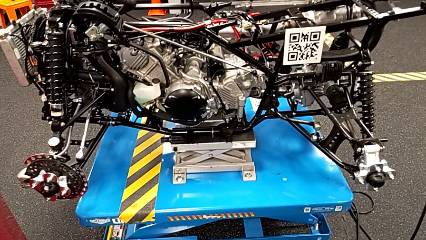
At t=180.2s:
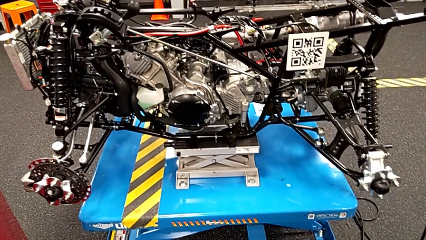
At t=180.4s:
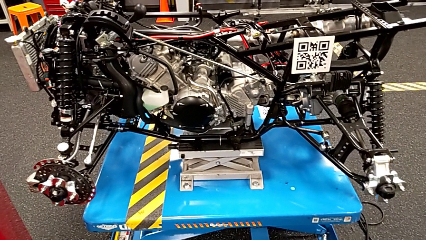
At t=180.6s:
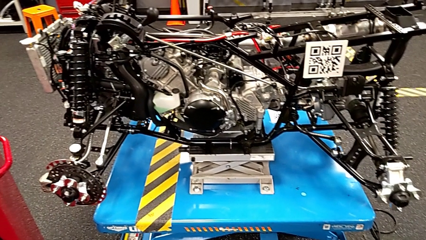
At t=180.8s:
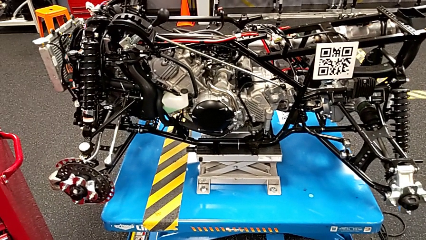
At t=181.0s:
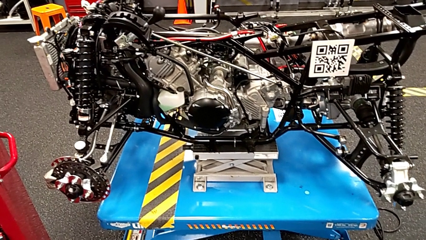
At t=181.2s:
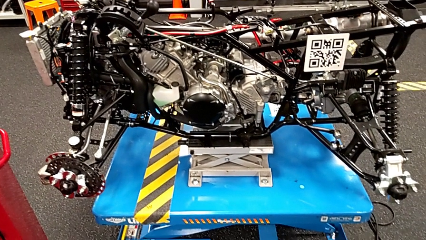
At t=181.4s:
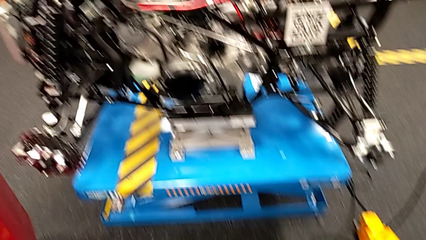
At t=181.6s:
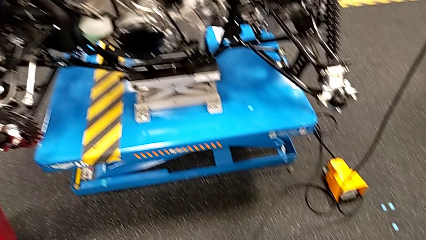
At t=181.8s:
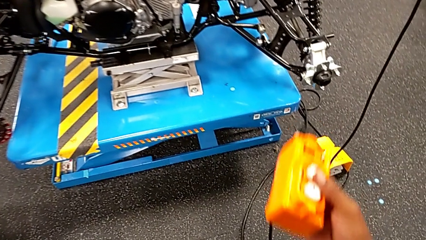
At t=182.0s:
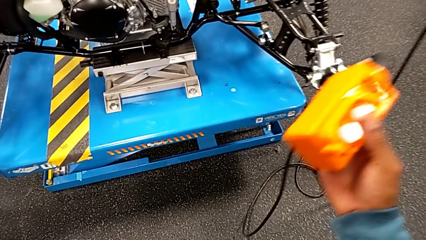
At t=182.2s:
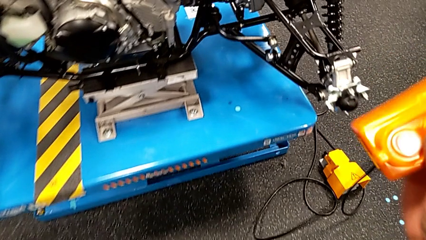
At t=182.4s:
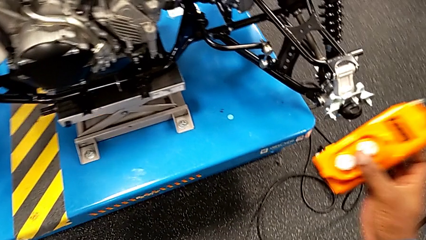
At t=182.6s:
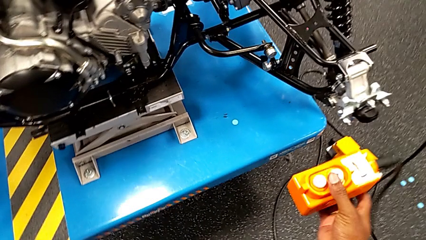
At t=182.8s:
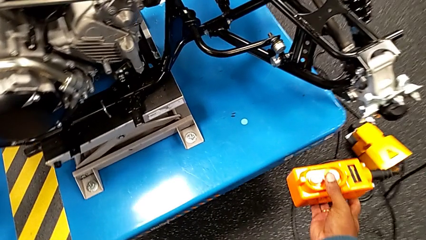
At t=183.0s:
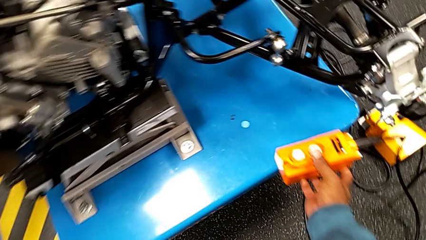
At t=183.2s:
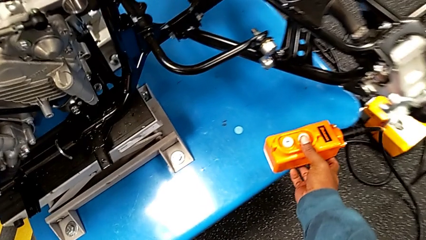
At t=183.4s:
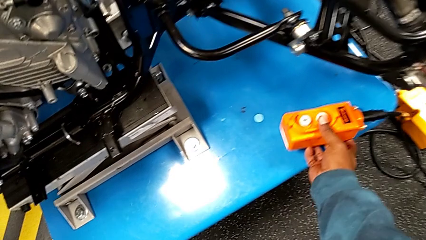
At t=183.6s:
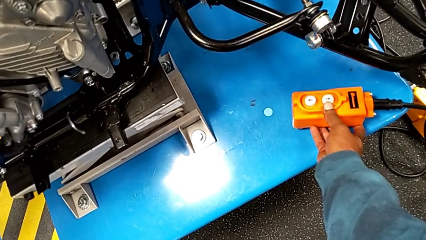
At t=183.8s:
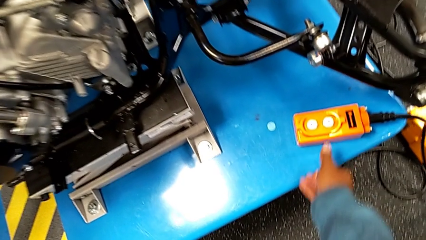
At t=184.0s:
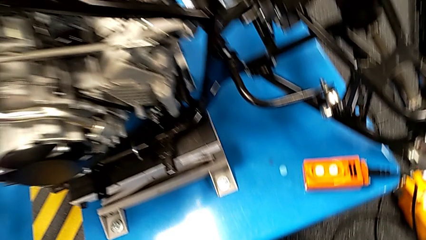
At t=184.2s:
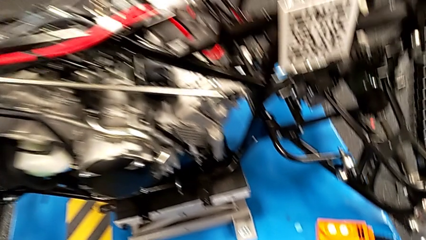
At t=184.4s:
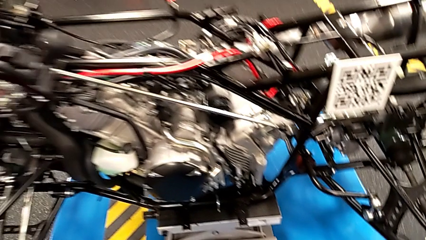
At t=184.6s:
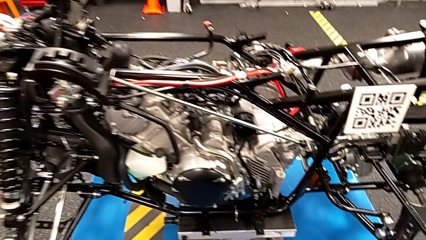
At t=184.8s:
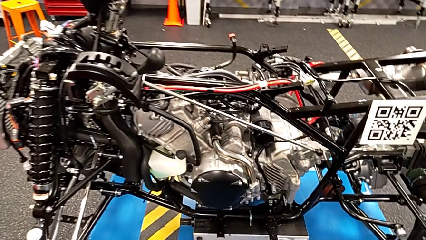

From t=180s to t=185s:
The camera wearer is using the remote to turn on the base. They place the remote.

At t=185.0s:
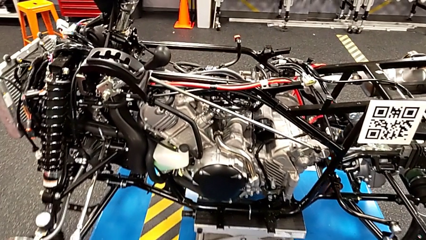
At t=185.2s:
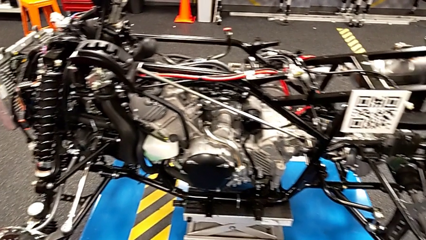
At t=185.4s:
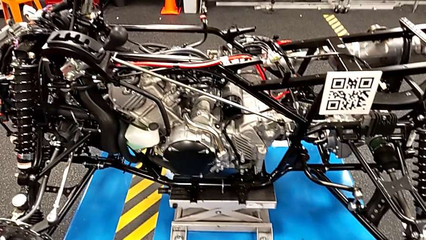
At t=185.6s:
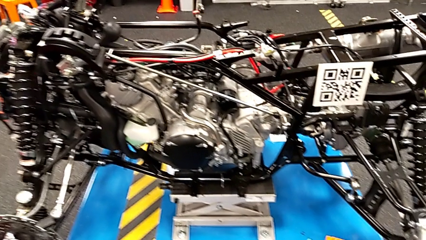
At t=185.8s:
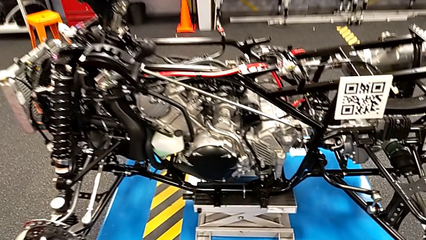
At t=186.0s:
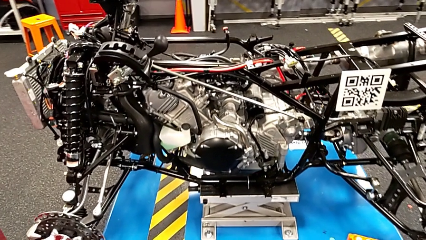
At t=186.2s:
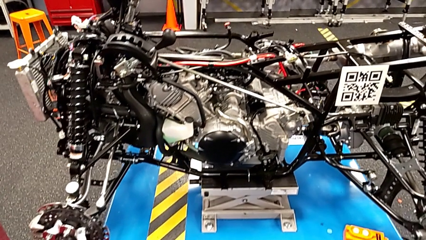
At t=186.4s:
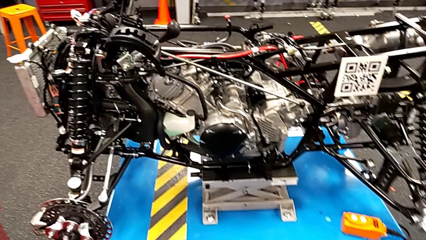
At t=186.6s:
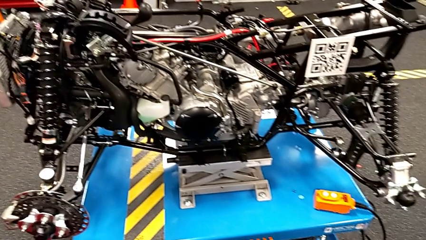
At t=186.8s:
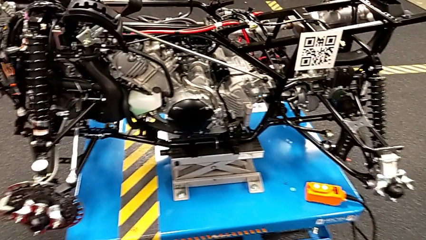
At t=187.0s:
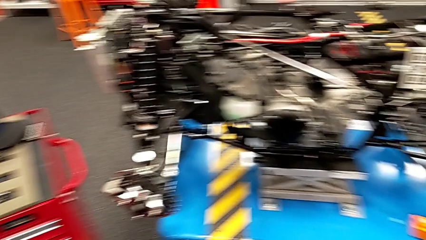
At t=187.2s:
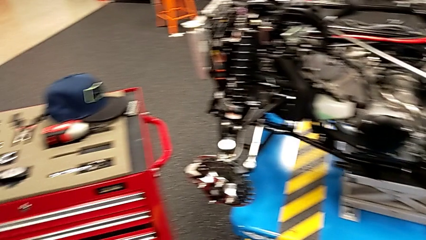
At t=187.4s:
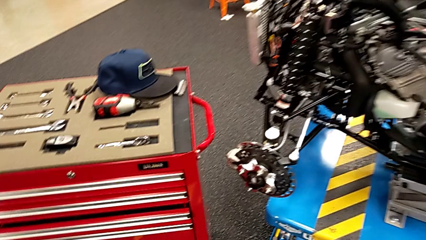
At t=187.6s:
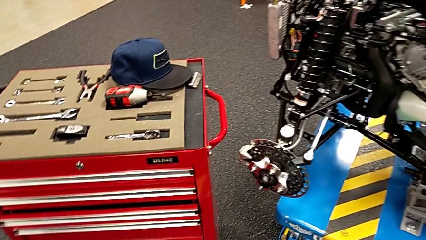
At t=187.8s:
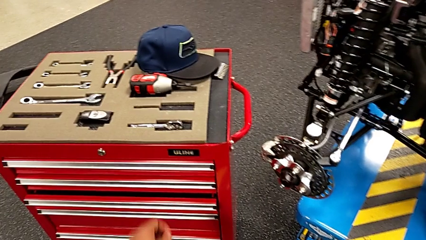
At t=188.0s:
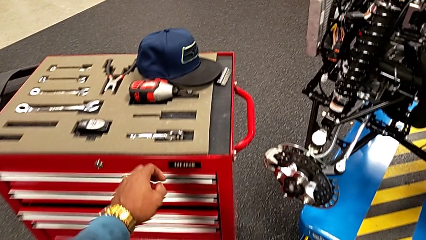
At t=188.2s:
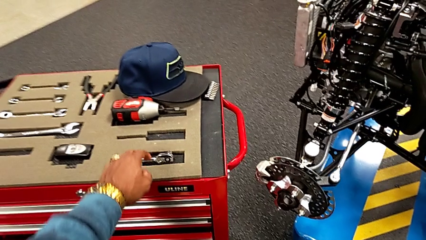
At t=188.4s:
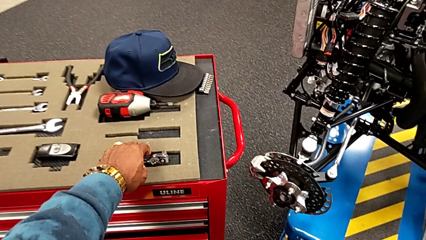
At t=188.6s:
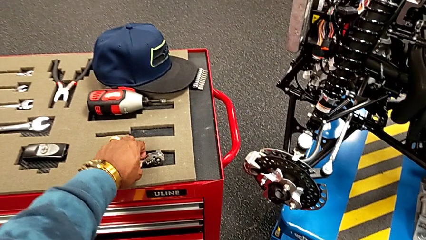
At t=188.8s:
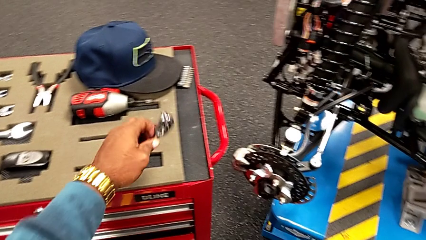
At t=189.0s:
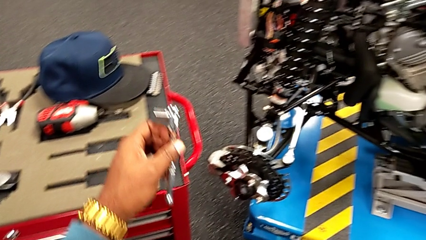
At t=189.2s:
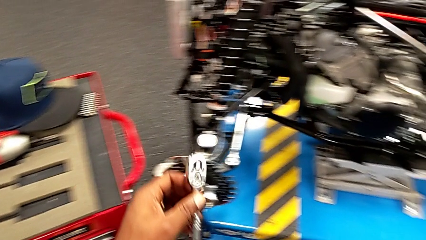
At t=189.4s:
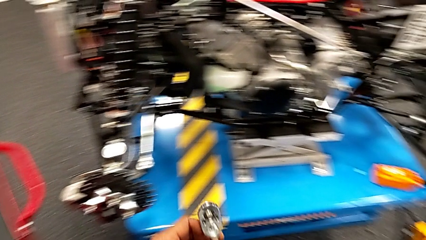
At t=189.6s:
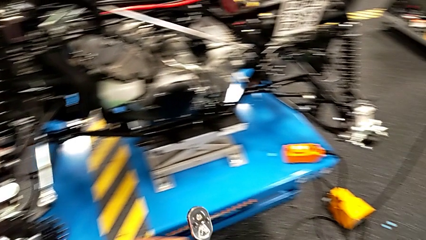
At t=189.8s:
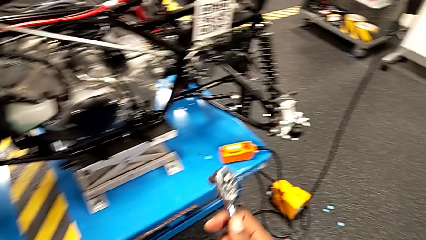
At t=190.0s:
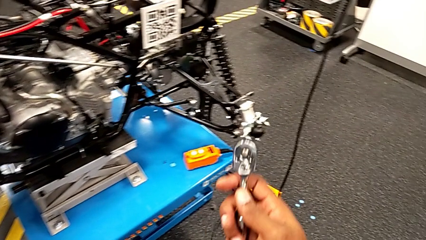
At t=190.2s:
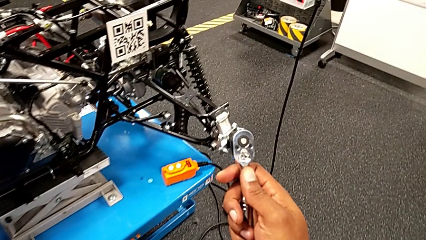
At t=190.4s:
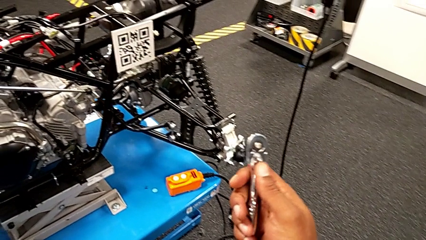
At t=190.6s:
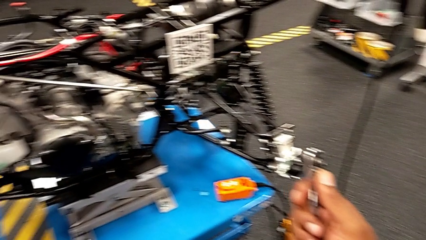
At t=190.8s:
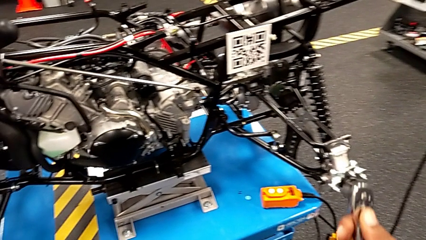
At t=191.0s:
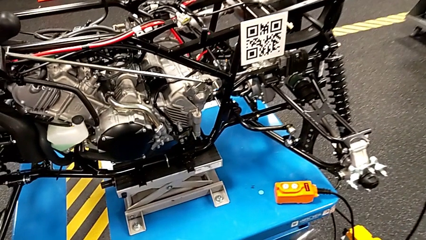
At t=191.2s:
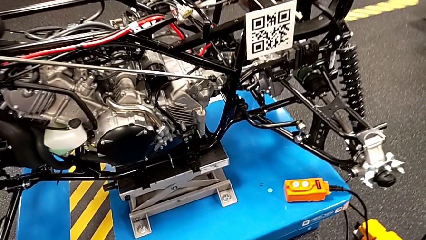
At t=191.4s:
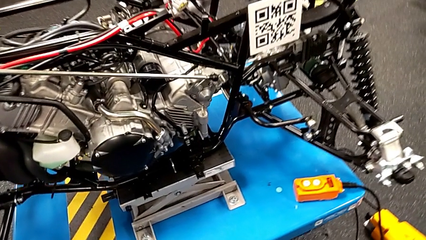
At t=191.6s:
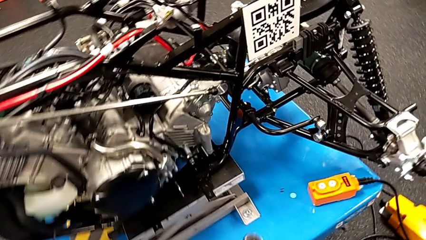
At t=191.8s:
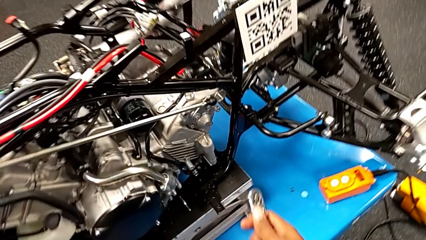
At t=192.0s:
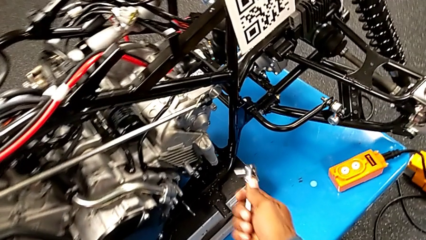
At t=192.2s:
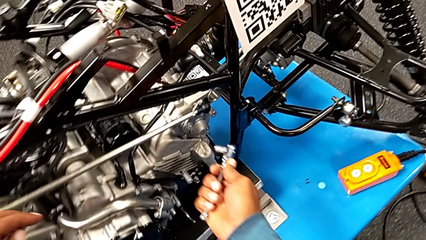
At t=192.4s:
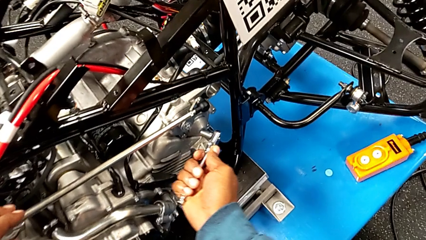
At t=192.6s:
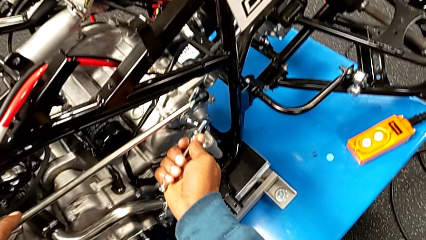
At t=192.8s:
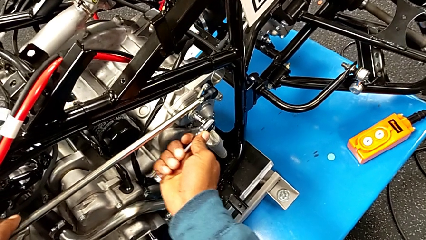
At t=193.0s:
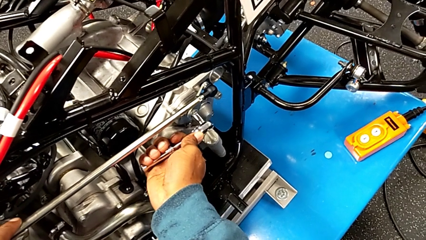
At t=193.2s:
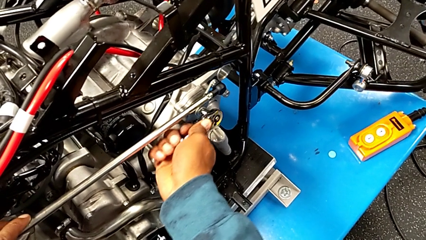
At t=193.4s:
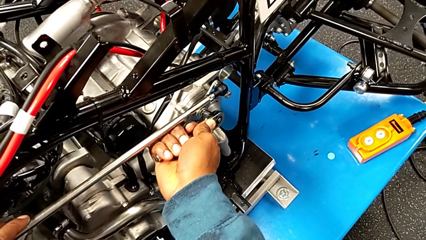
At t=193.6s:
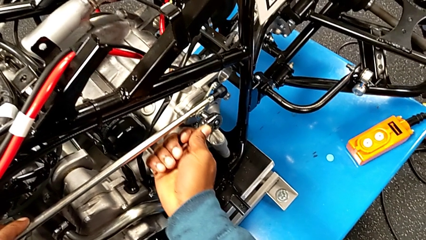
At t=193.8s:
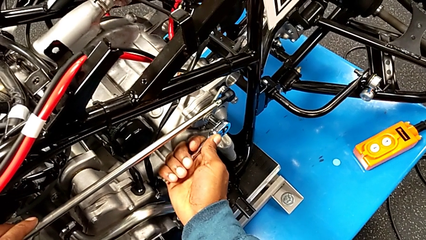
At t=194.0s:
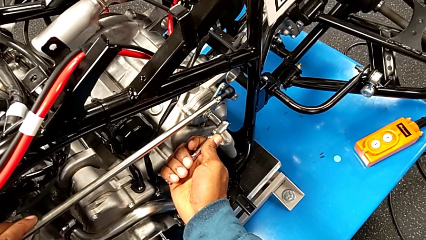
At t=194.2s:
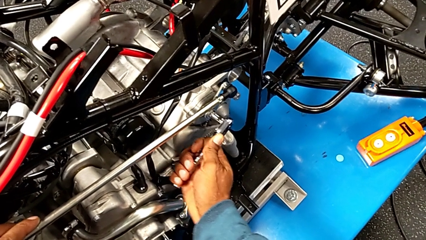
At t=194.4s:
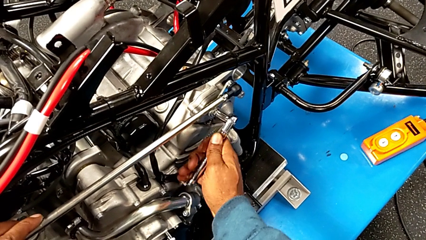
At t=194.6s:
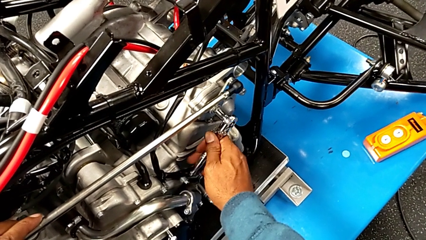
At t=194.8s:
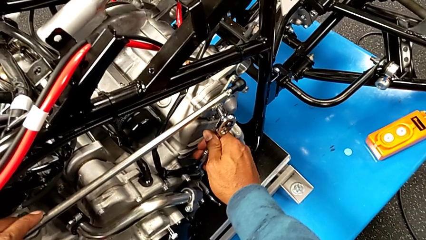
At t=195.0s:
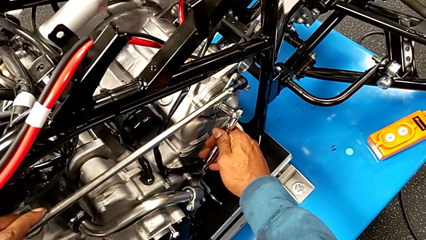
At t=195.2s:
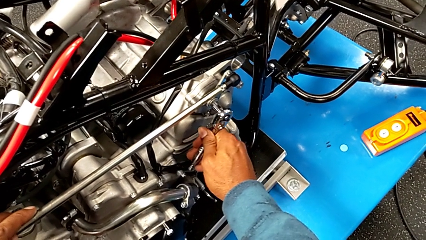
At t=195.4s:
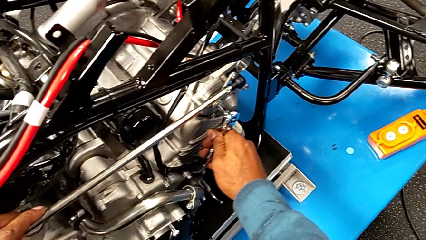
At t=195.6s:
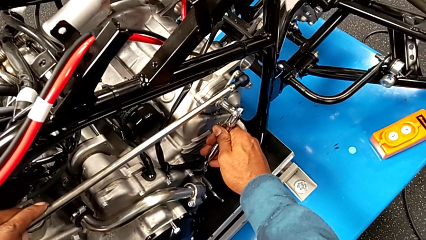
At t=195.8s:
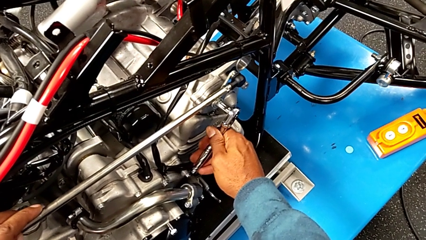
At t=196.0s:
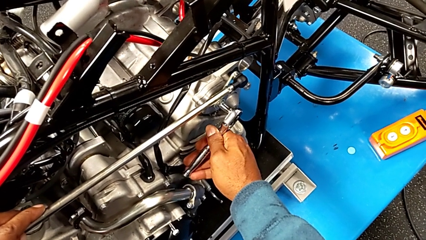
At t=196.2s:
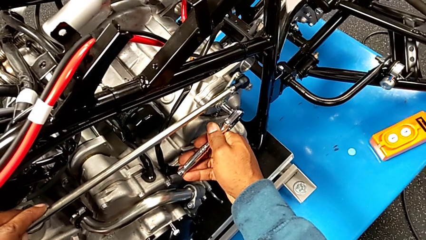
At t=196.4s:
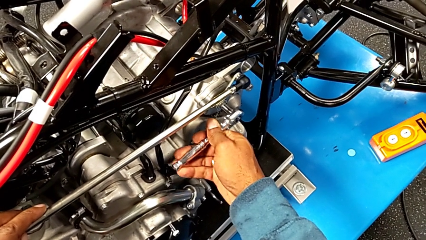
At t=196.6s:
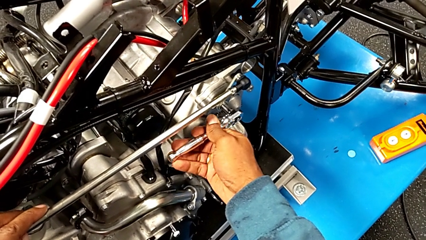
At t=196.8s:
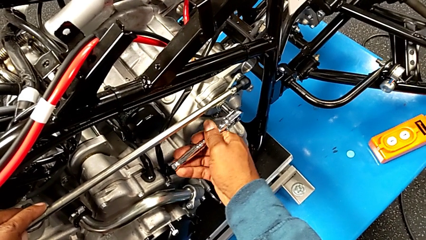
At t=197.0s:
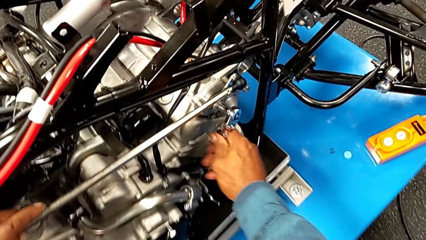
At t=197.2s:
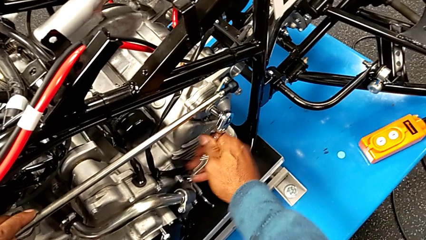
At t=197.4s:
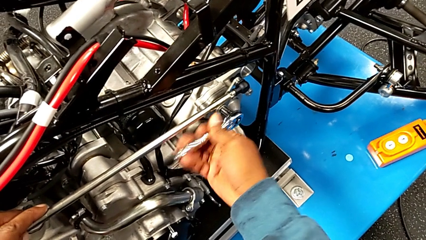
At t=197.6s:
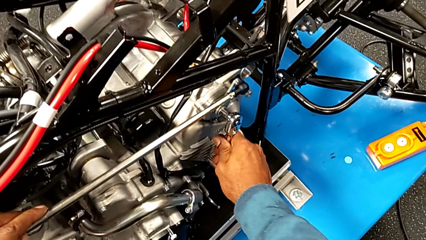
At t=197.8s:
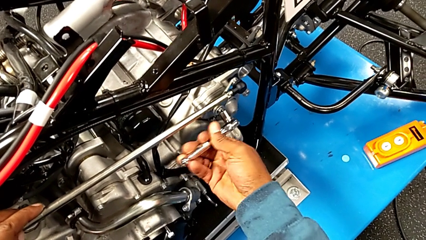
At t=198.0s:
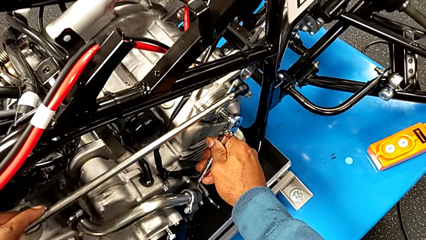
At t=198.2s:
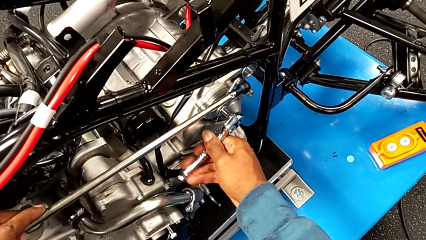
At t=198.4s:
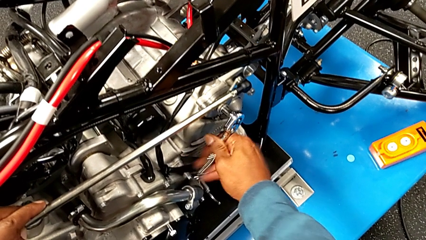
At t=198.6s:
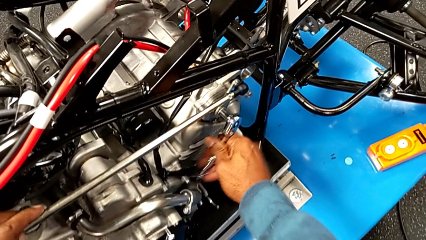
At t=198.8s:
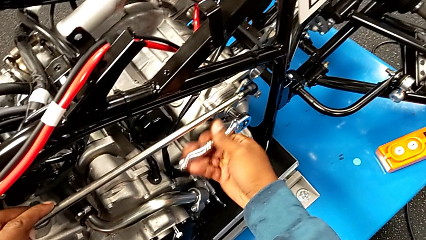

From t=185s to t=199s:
The camera wearer is unscrewing the bolt using the ratchet. They grab the ratchet, hold the ratchet, insert the ratchet and begin to unscrew the bolt.
